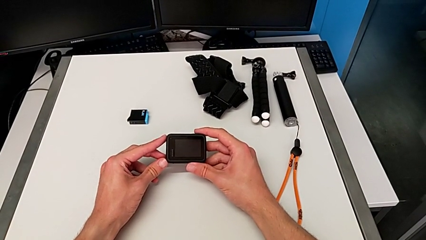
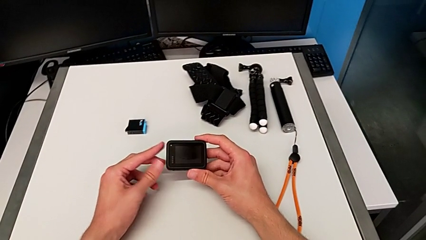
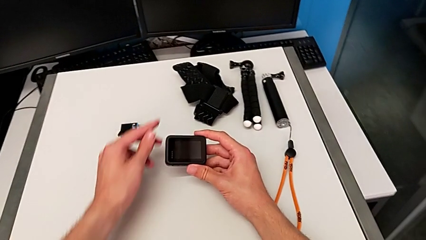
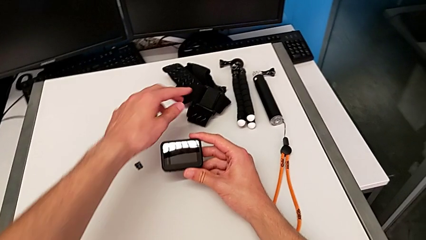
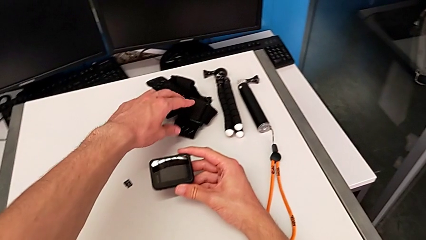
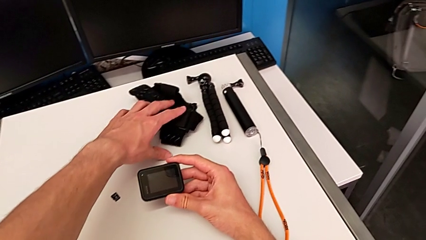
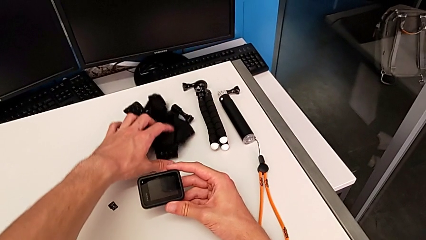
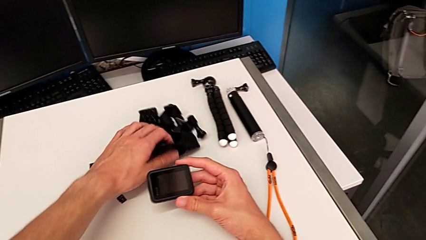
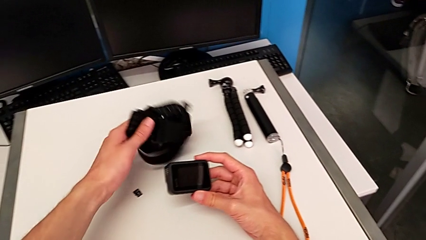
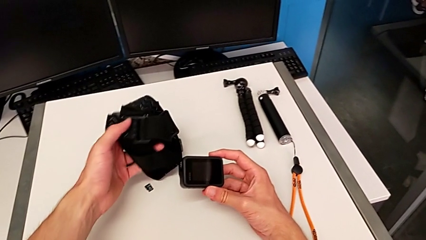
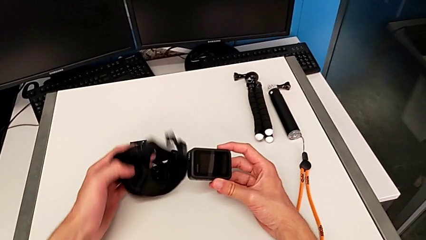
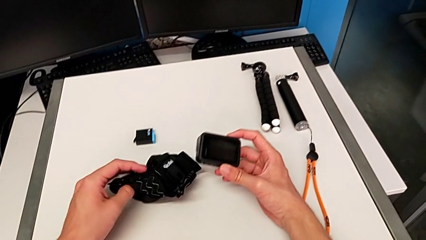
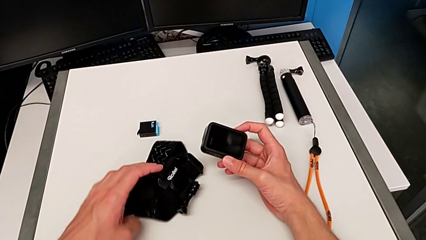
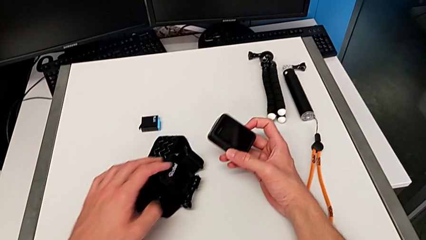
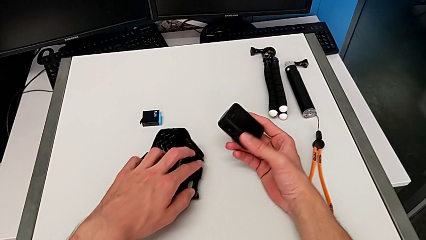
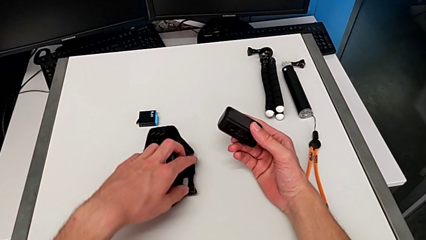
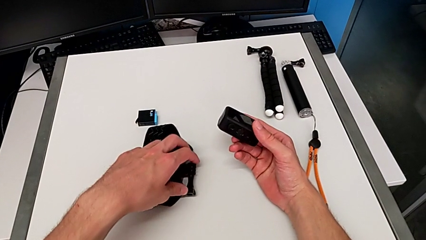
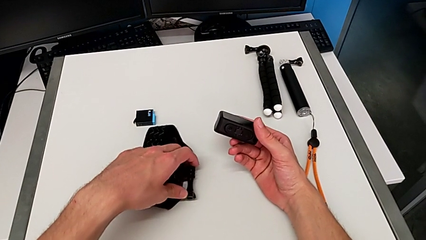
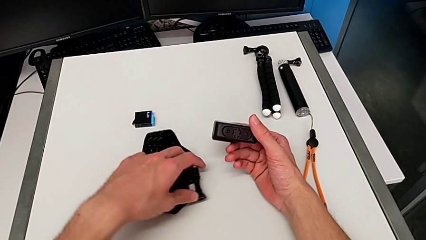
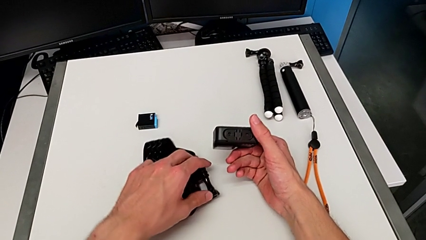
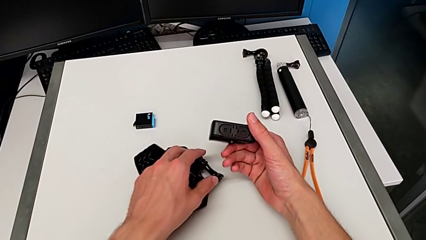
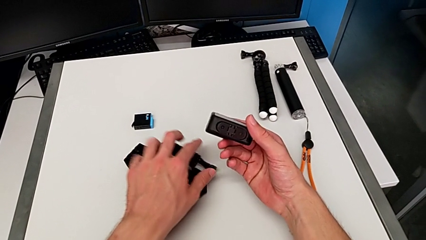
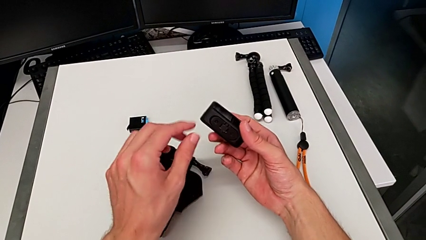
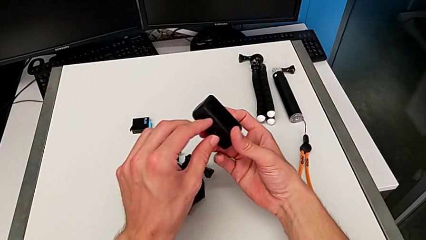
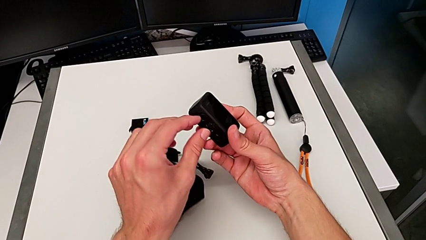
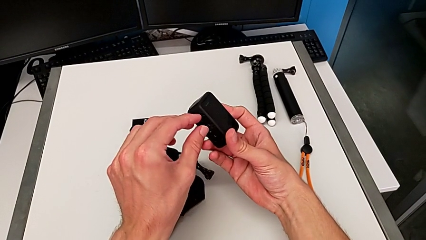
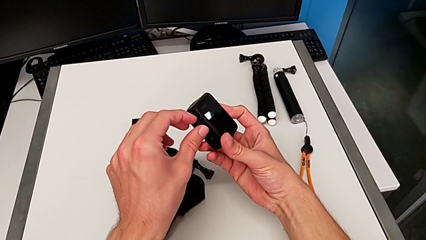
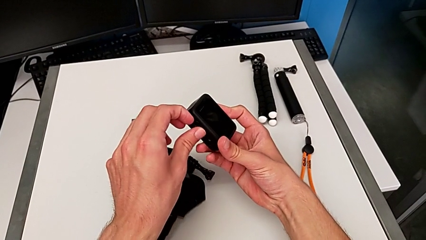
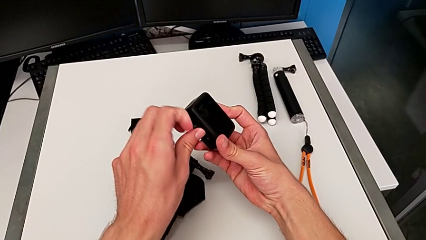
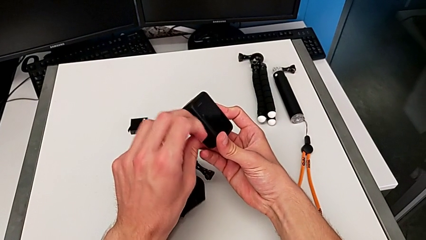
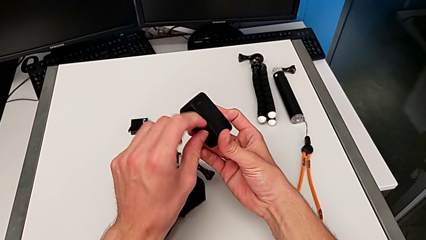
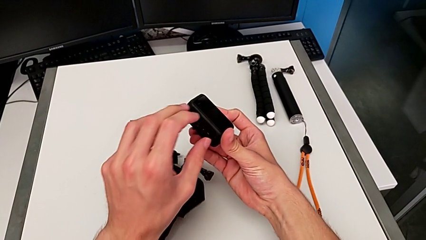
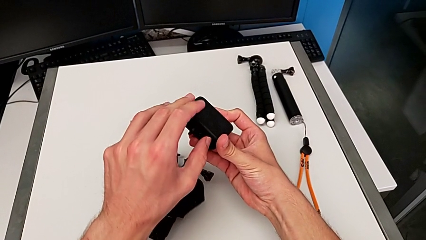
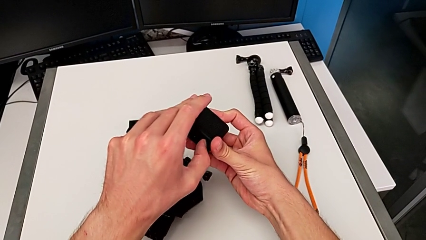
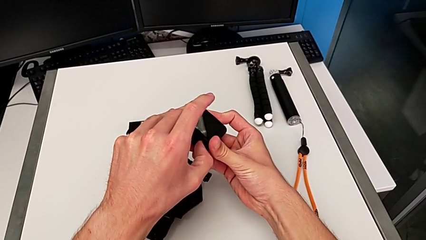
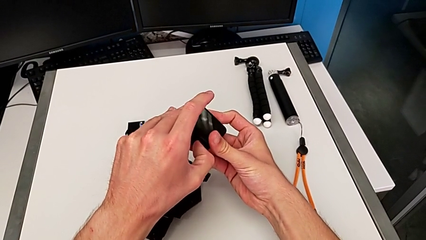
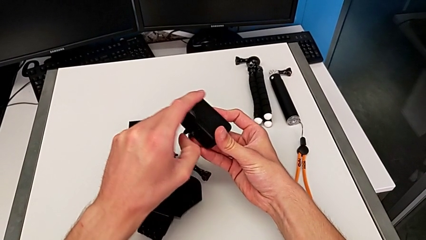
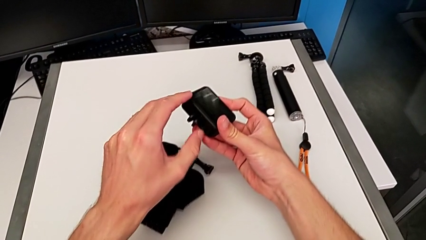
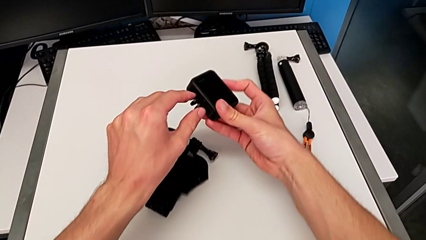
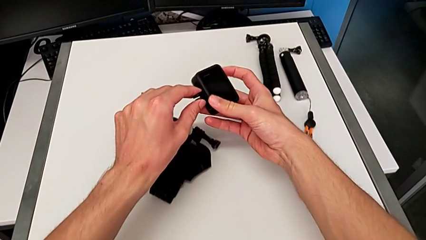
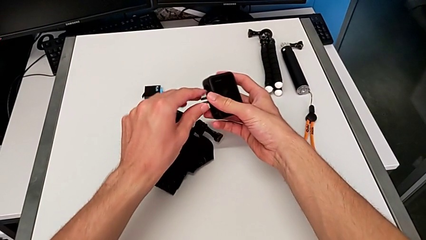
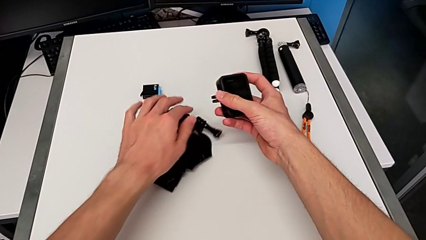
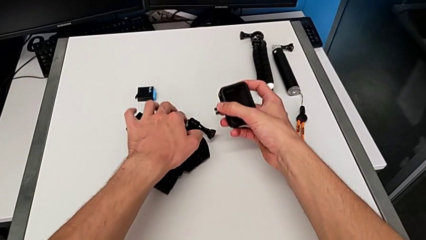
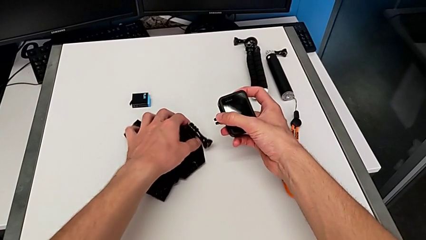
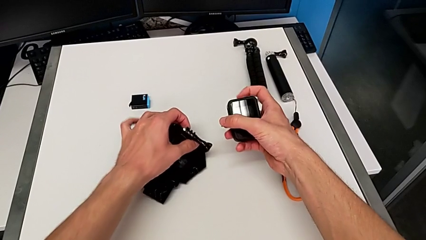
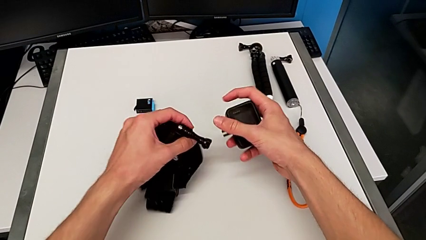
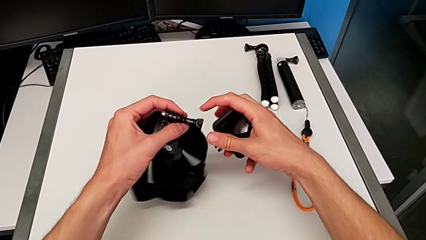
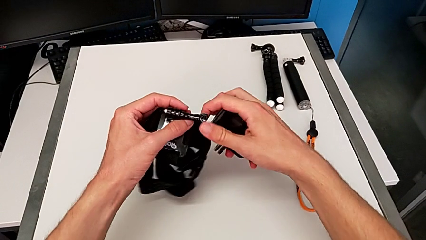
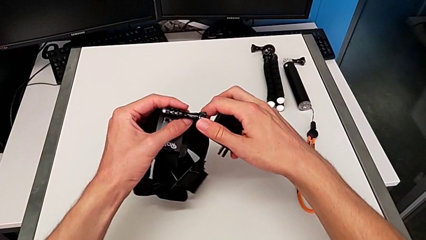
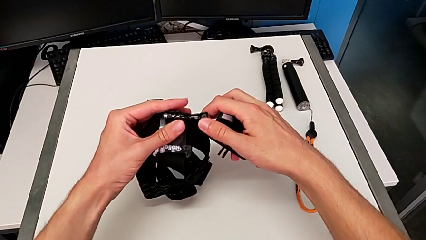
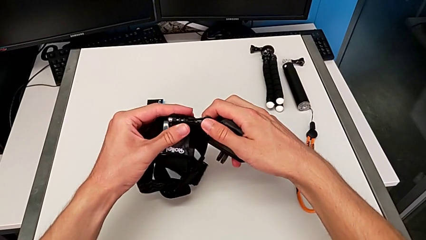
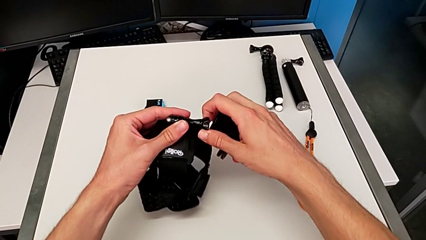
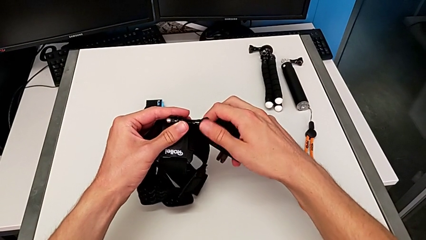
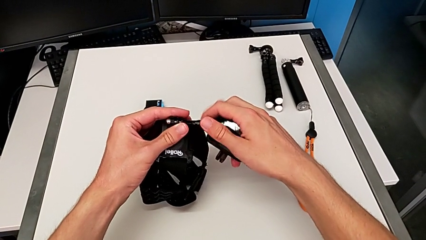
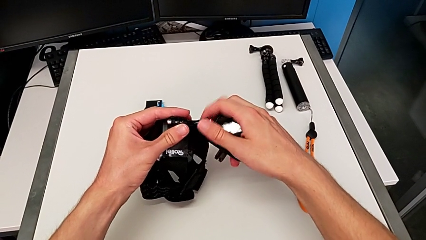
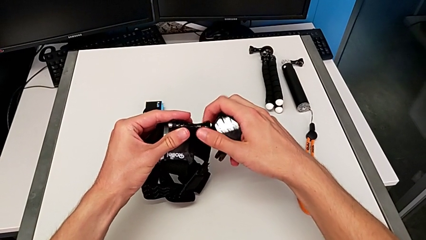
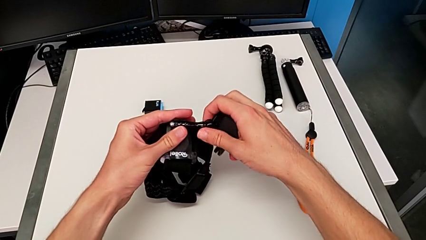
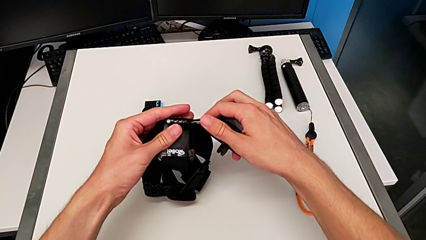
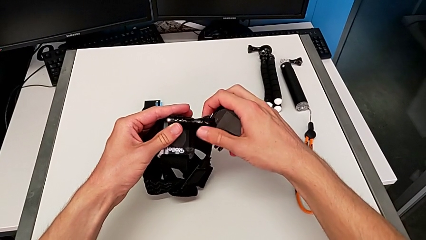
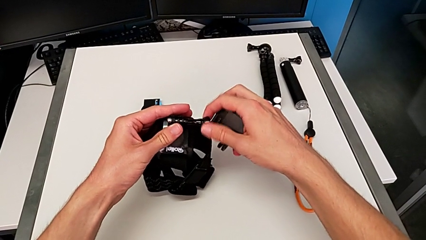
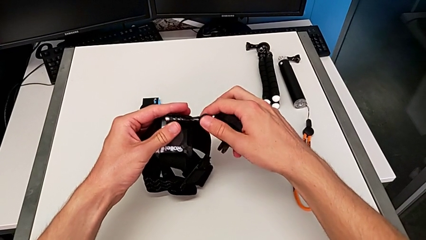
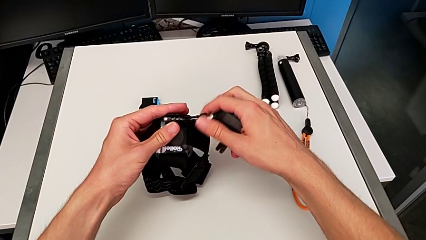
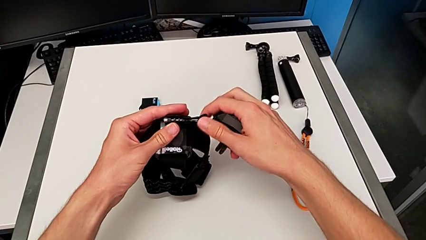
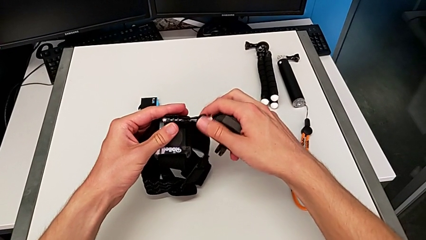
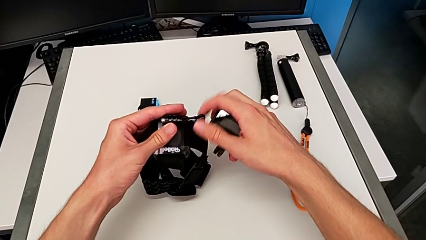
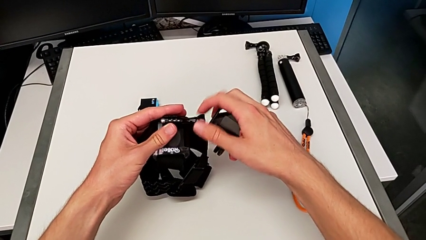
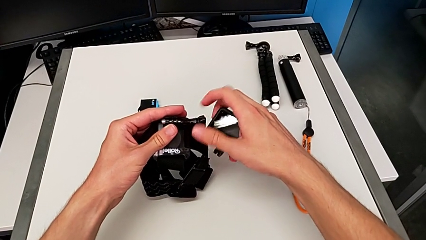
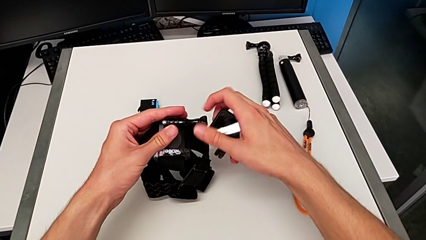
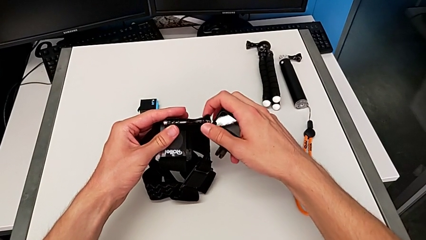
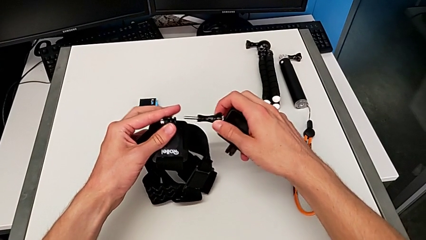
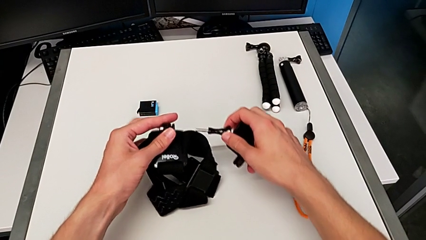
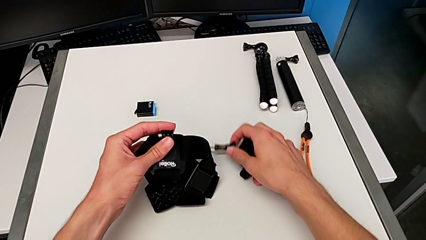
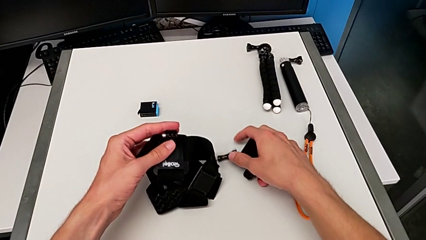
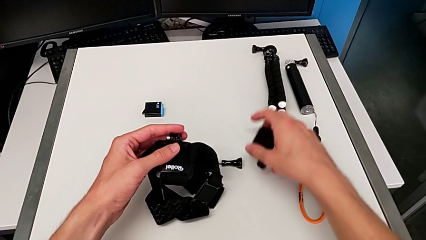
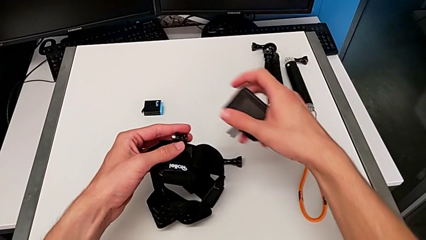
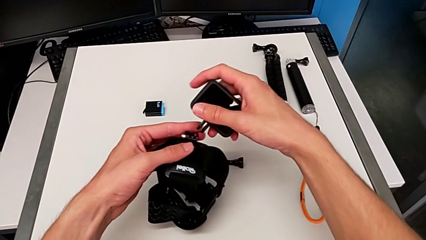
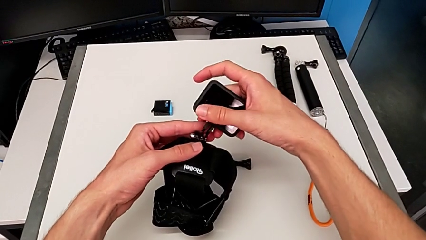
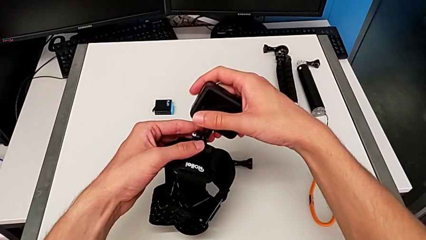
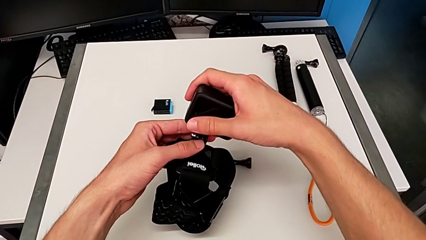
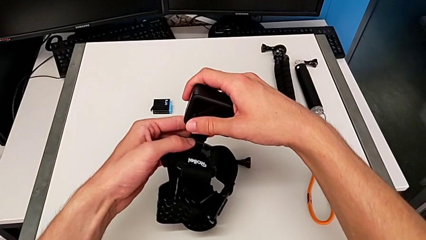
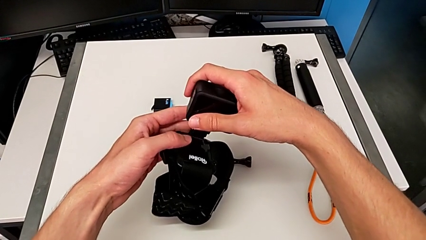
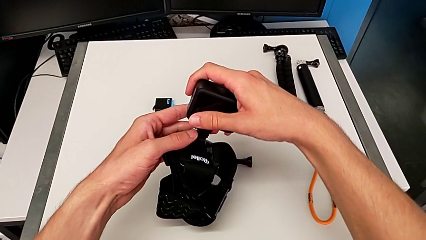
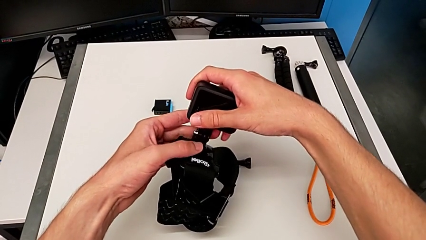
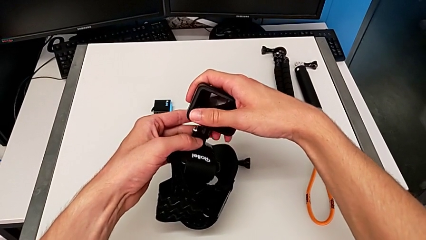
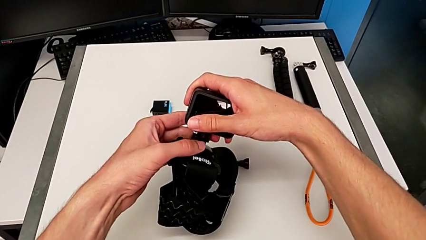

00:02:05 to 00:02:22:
The camera wearer is assembling the GoPro onto the belt. They grab the strap, place it, open the mounting peg, unscrew the screw and place it.
